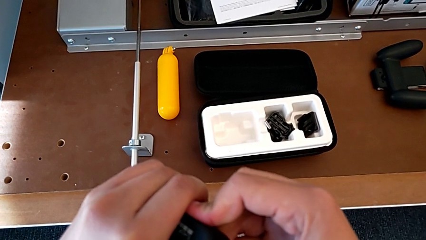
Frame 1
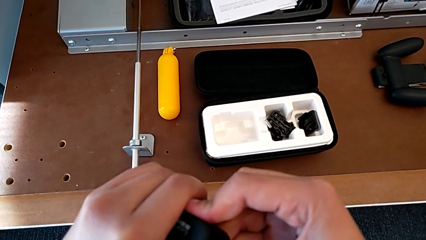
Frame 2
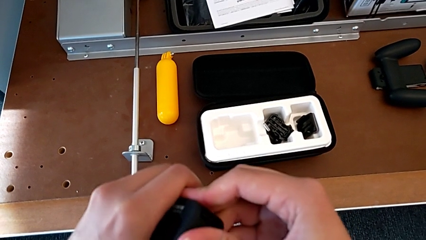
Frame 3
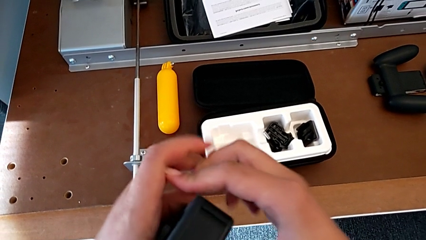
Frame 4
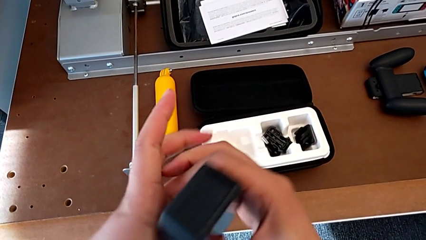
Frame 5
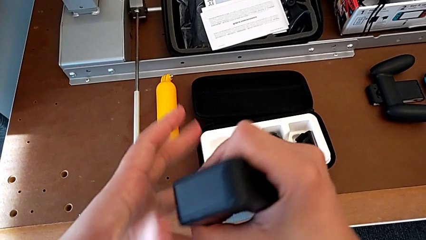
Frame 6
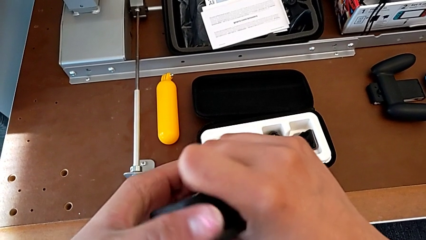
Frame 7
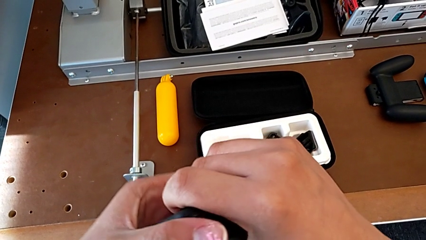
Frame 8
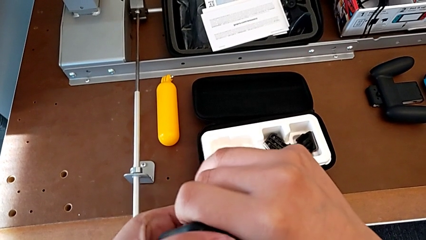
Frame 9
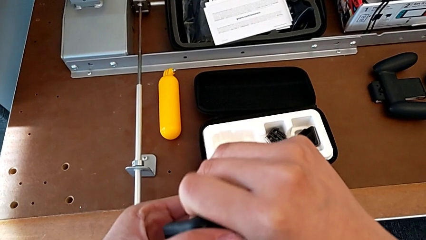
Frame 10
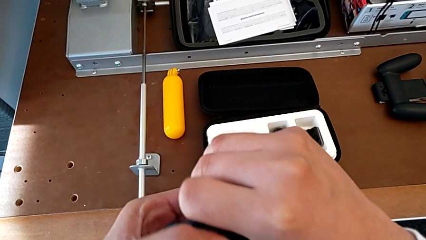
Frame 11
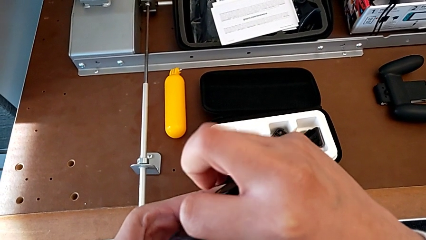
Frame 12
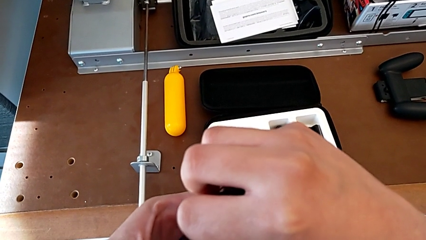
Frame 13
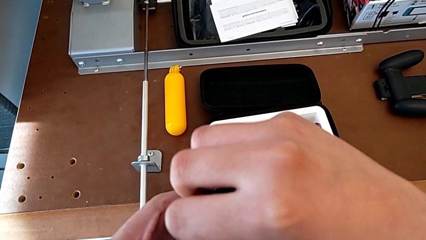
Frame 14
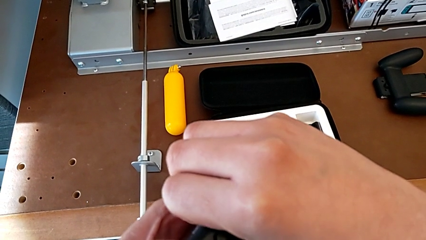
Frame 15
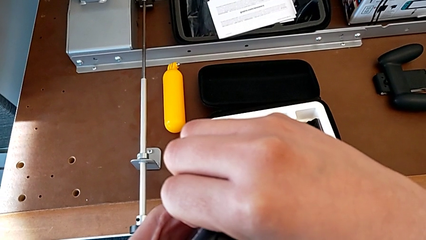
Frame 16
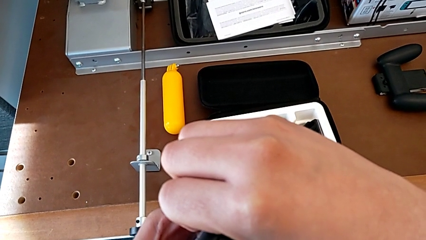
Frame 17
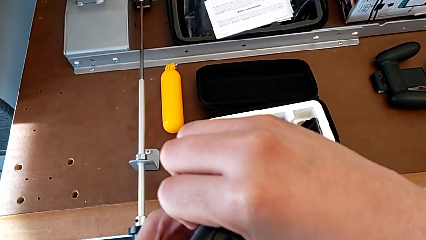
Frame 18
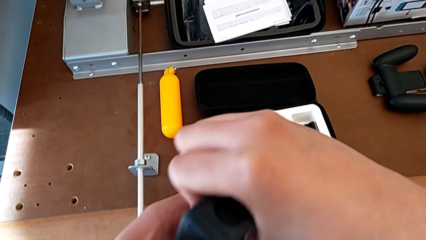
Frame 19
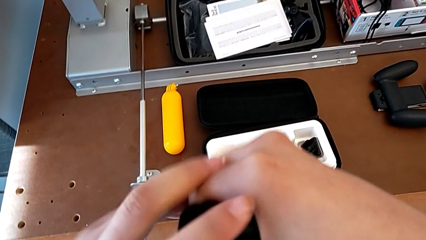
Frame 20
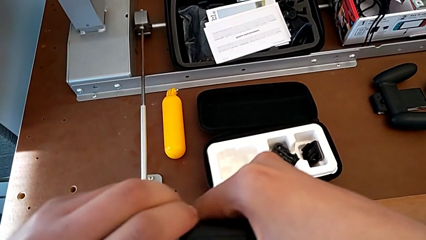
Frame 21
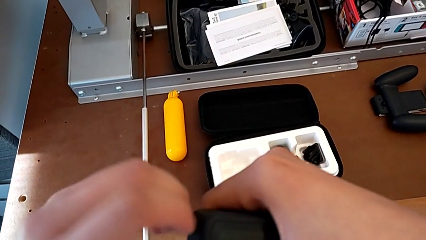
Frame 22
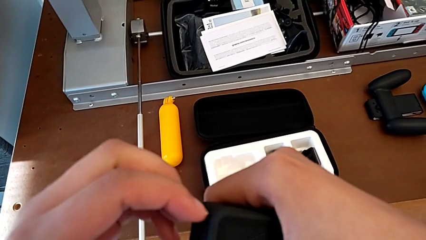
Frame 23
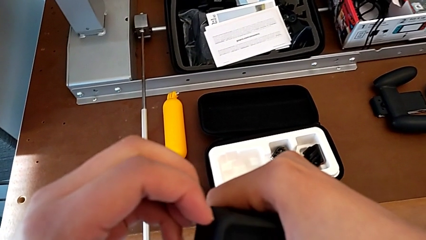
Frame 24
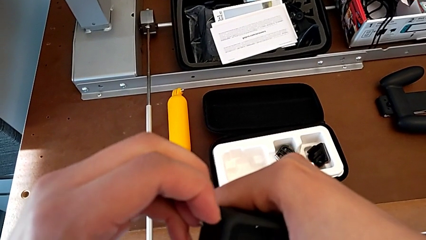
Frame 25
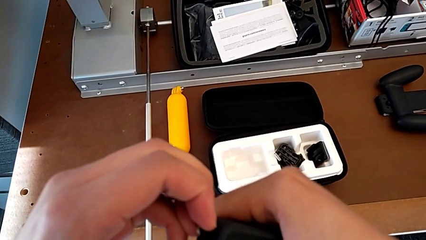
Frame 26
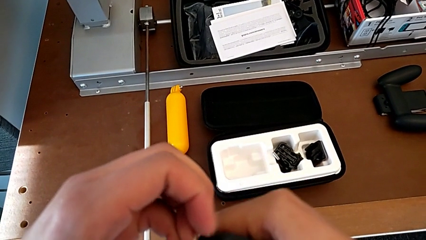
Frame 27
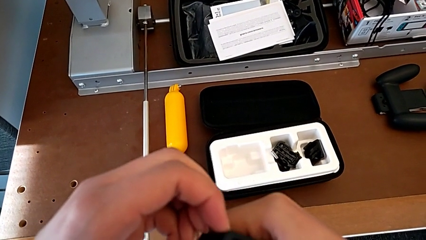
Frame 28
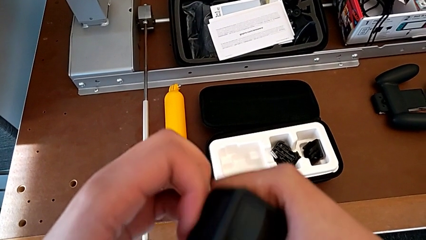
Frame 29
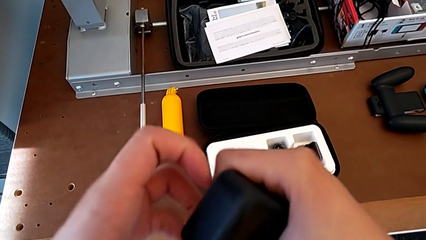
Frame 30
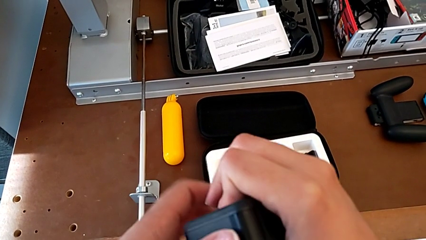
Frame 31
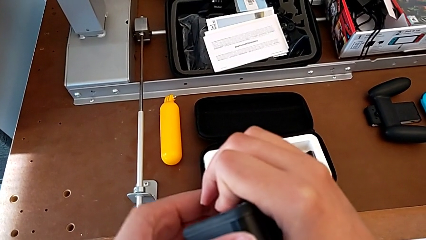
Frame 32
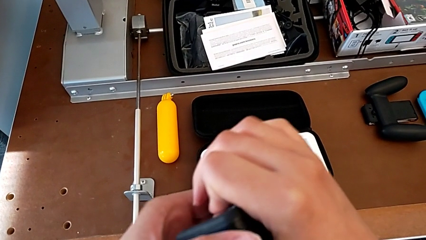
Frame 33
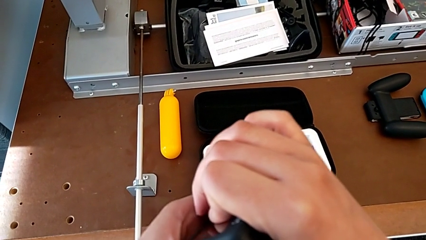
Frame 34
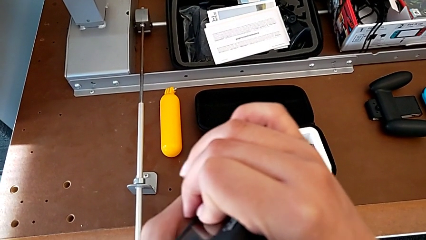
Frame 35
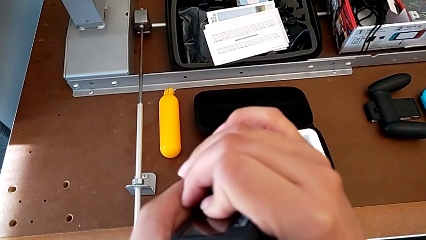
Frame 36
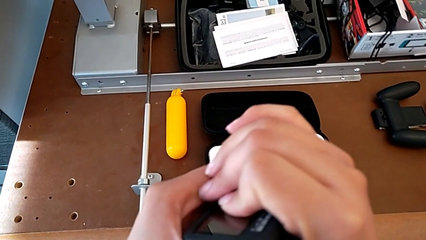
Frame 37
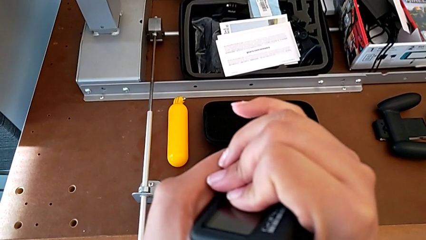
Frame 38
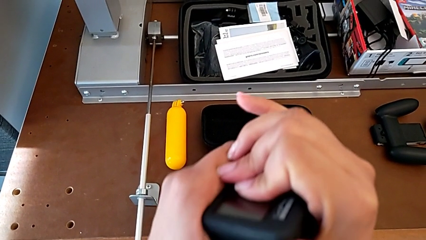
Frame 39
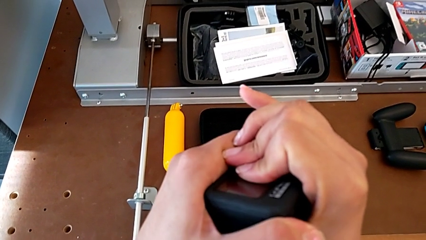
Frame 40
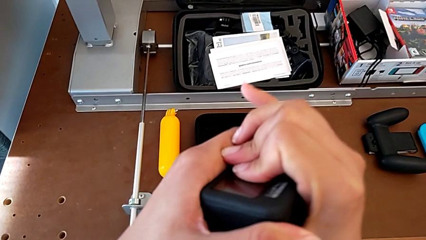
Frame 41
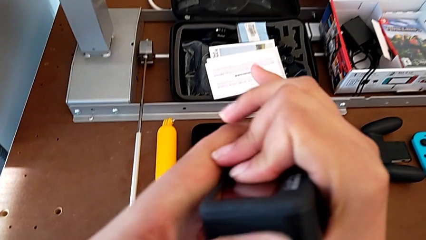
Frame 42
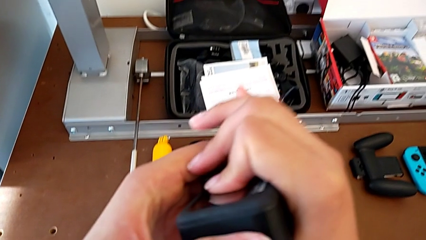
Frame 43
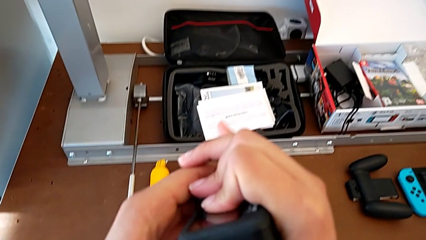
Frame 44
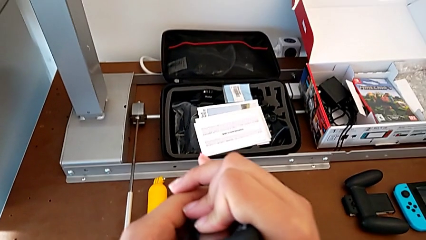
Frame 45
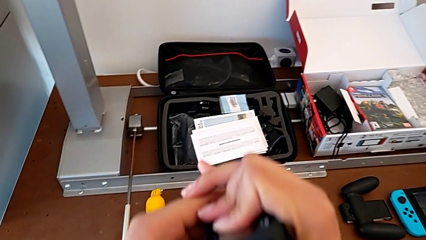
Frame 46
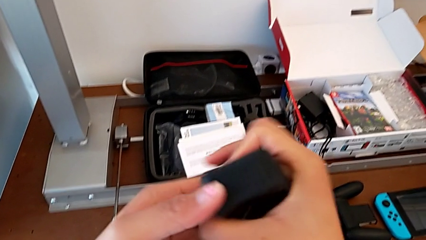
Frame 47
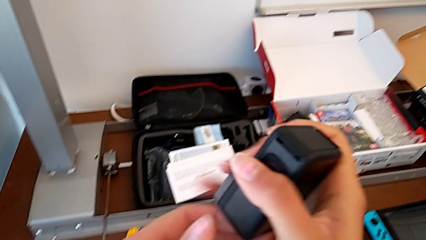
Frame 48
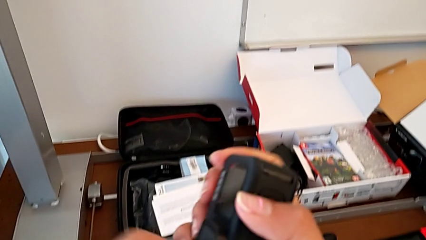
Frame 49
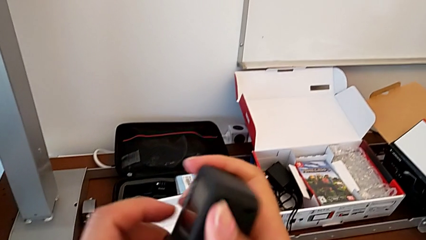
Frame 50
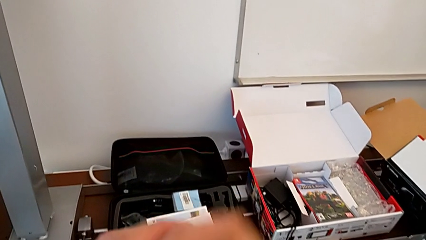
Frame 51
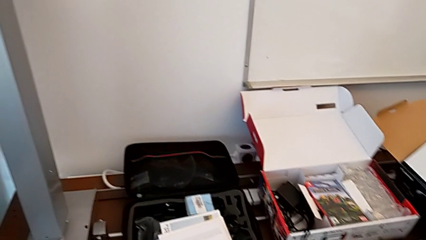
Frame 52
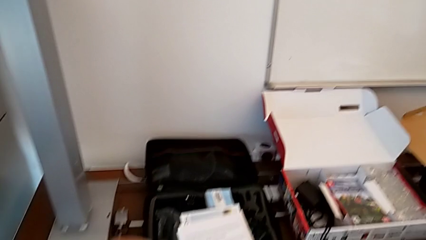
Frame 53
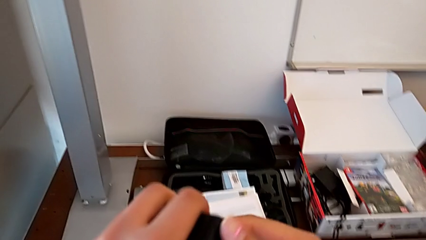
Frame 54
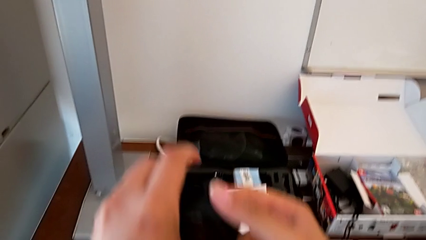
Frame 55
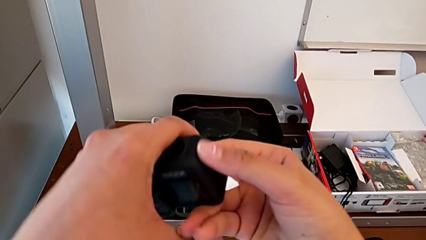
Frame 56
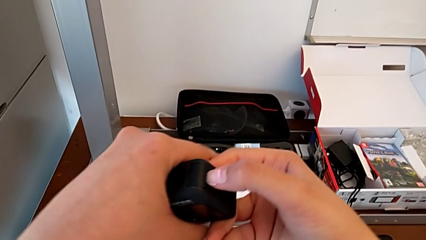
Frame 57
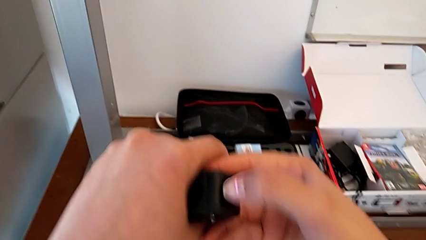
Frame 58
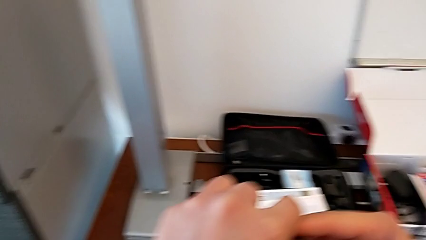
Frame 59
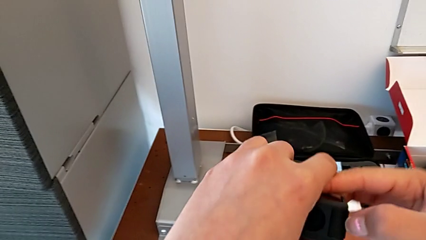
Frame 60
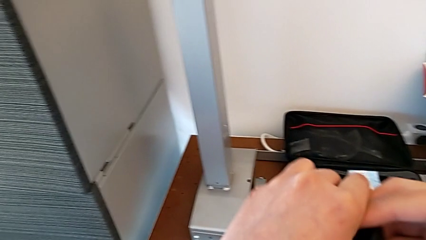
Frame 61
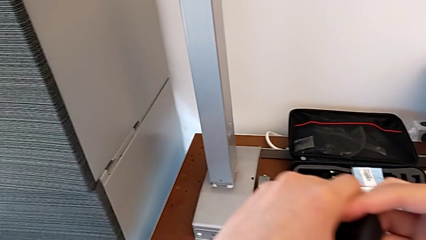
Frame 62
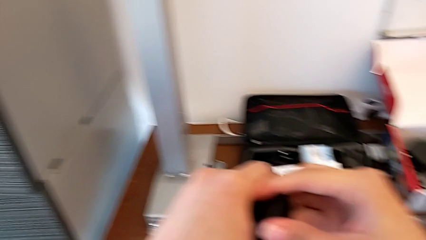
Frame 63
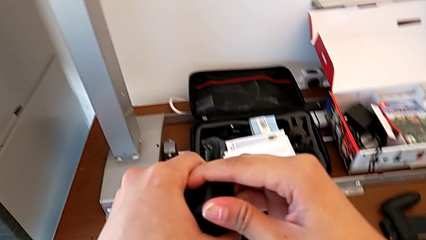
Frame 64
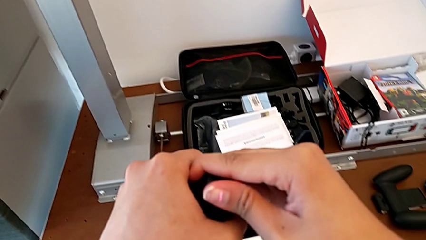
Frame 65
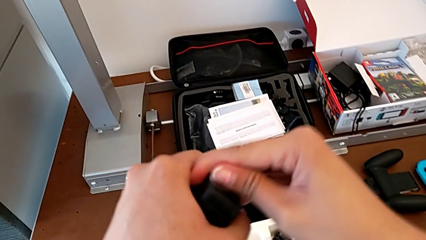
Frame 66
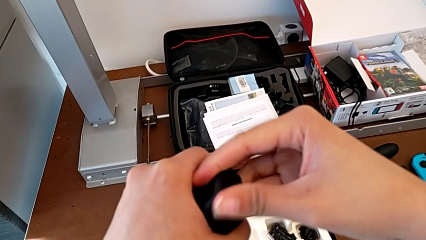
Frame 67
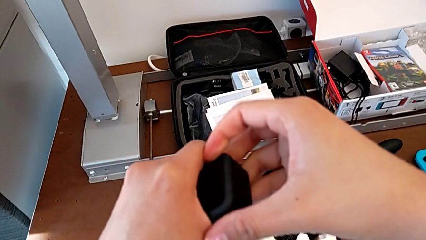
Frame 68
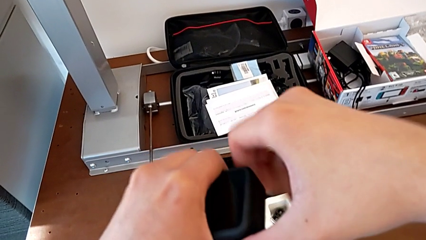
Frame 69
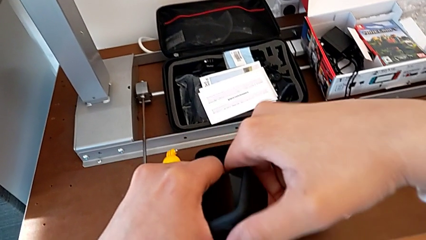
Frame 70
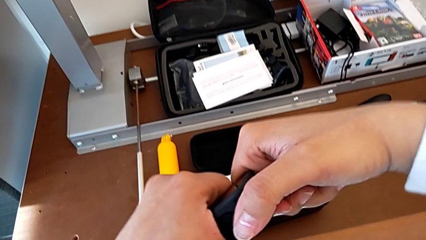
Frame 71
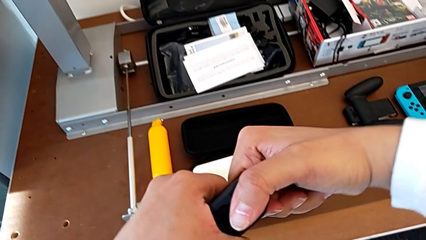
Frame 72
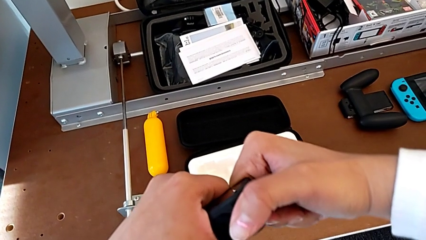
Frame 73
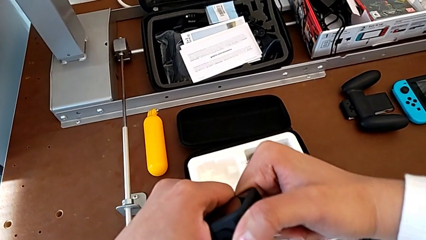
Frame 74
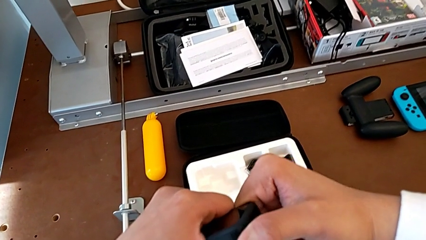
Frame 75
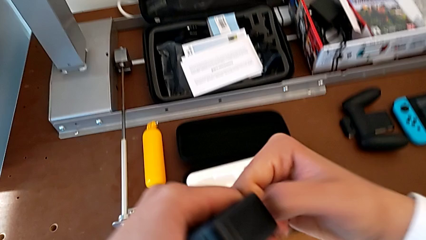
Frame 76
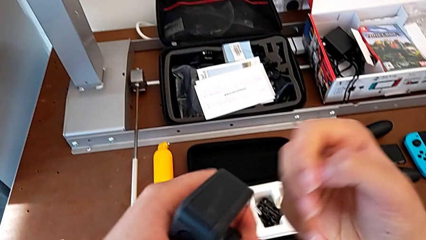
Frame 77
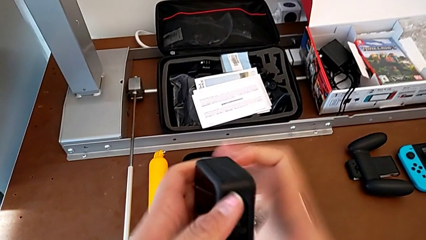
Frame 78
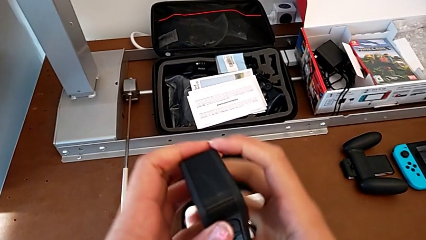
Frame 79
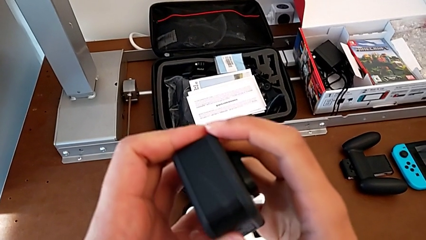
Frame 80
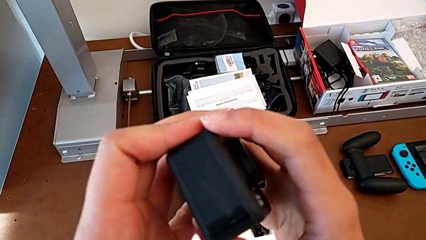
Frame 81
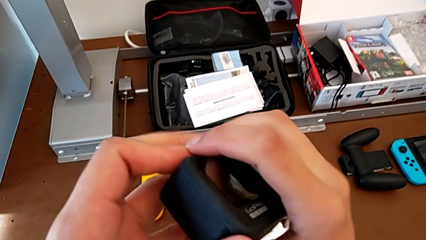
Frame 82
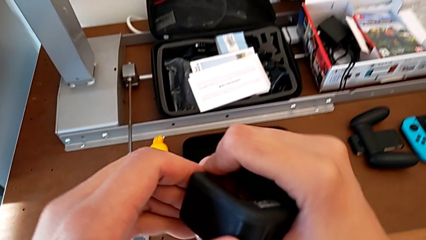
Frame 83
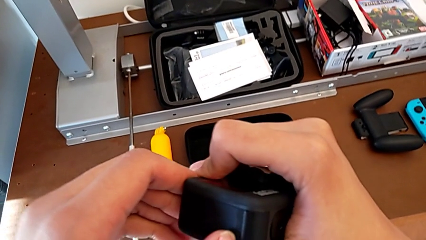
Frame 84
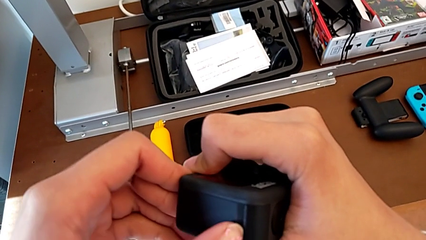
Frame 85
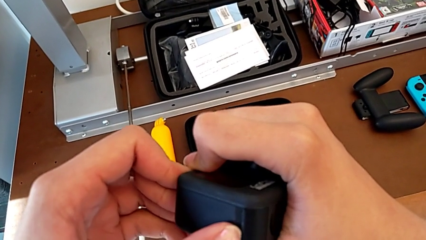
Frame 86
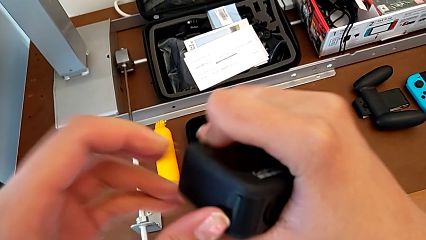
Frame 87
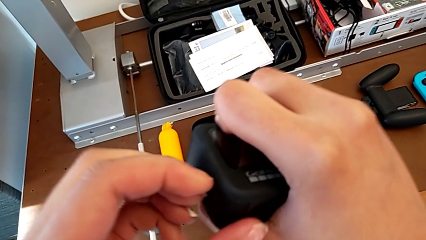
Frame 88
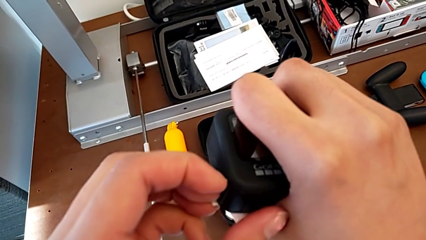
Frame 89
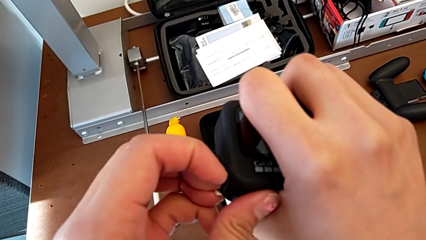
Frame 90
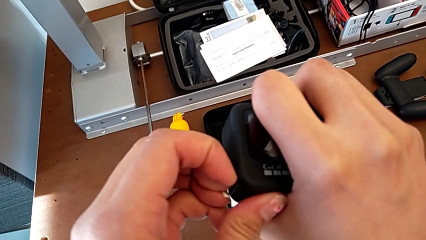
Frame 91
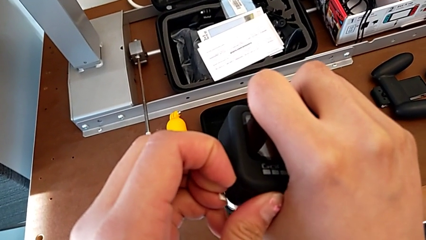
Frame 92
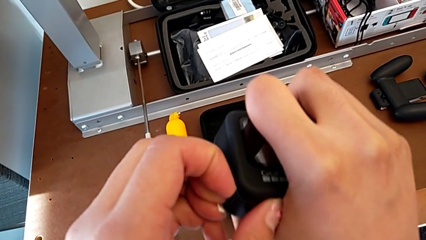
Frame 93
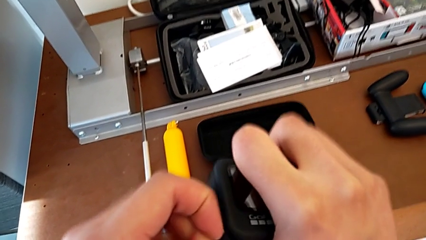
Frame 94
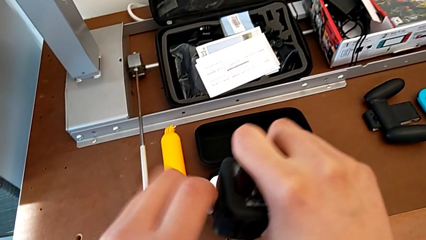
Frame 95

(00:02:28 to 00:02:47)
The camera wearer is inserting an SD card. They push the battery door, pull it and grab it.
